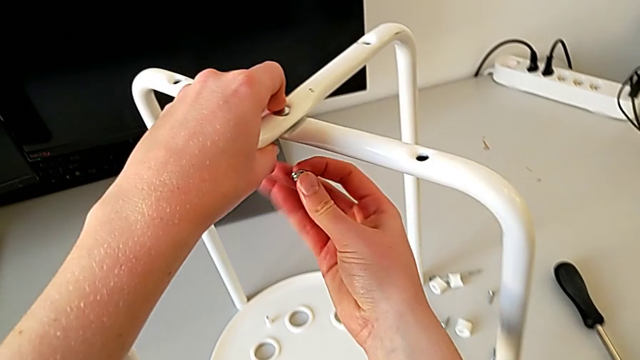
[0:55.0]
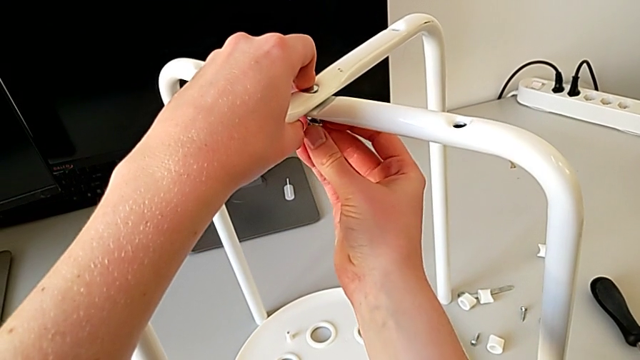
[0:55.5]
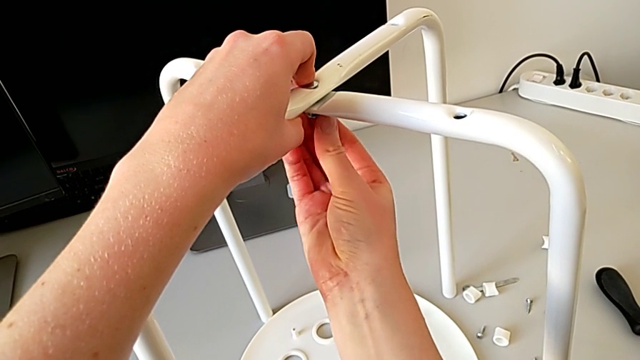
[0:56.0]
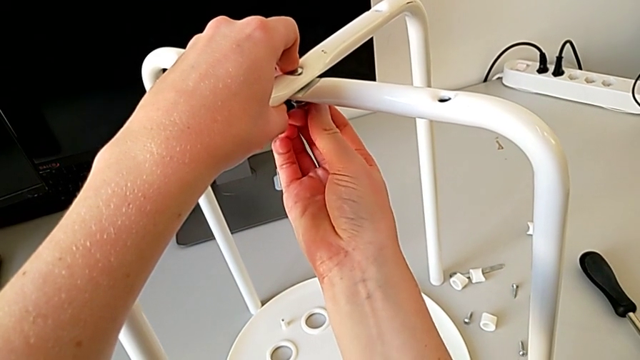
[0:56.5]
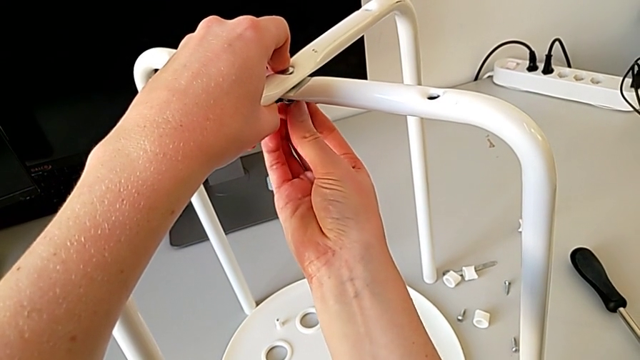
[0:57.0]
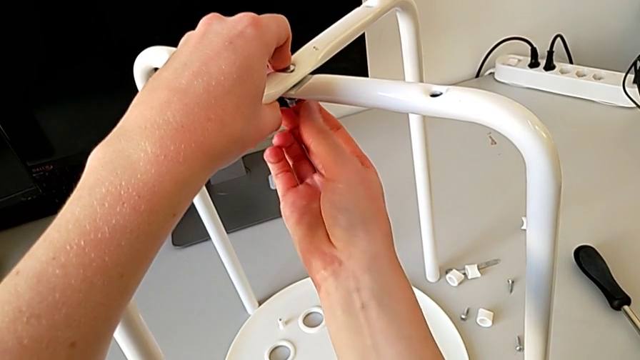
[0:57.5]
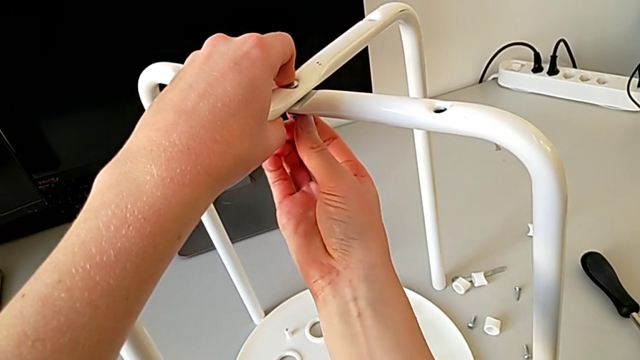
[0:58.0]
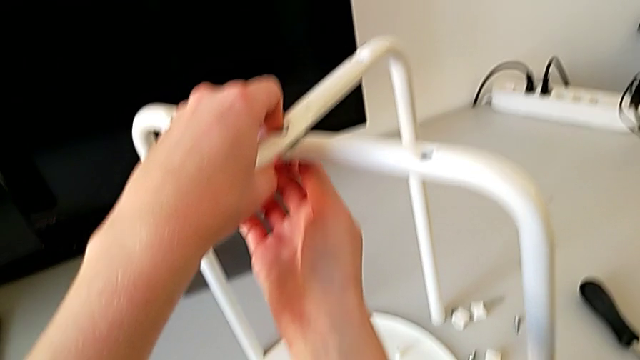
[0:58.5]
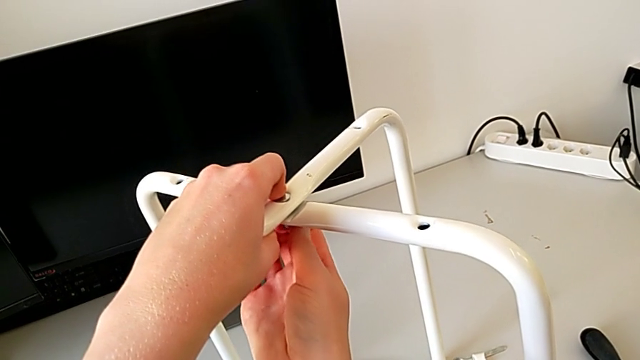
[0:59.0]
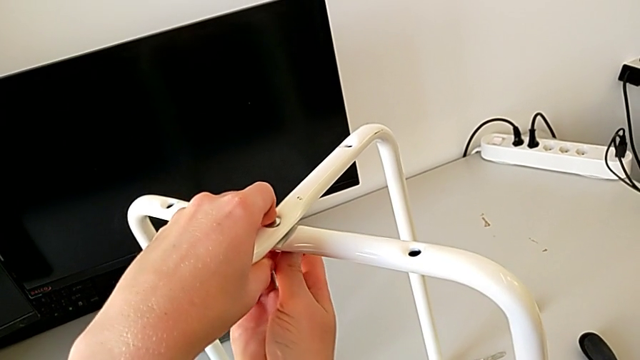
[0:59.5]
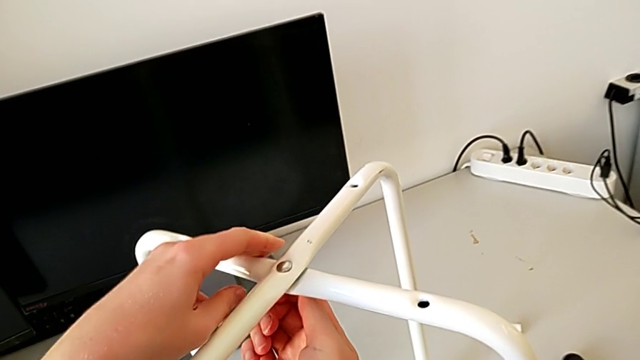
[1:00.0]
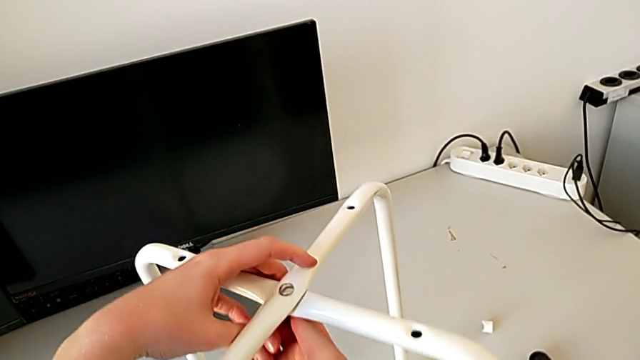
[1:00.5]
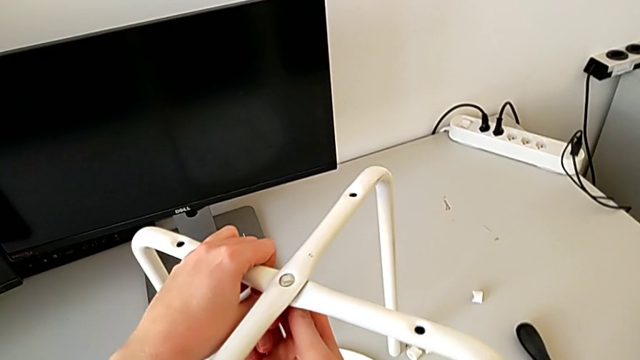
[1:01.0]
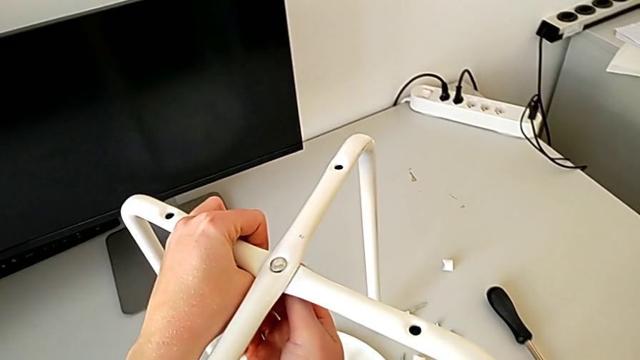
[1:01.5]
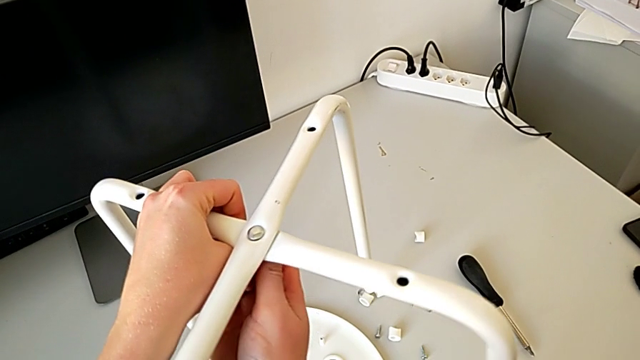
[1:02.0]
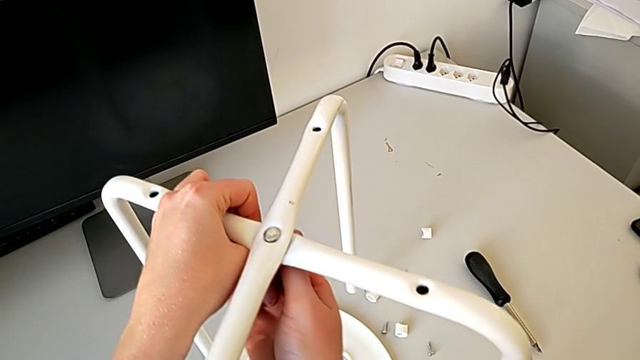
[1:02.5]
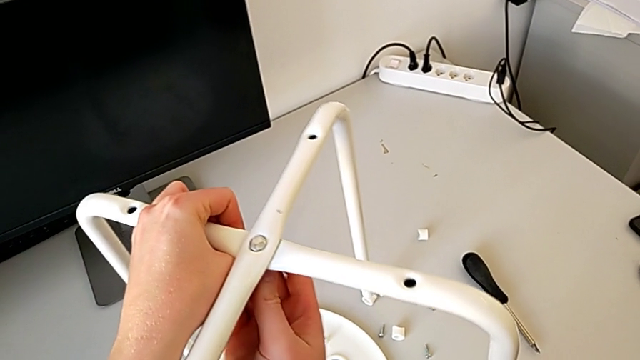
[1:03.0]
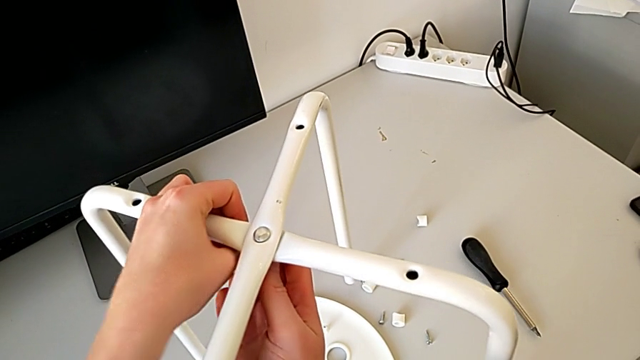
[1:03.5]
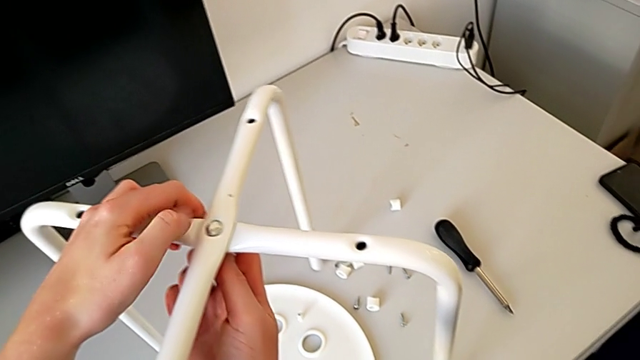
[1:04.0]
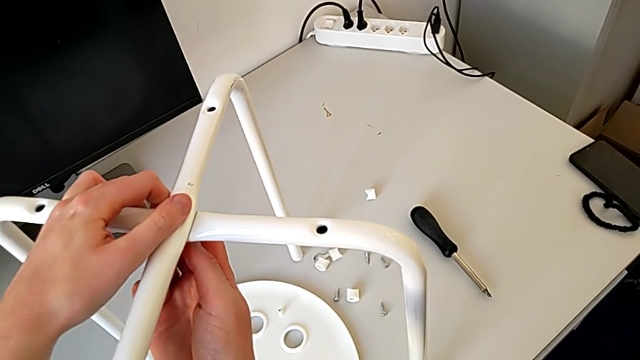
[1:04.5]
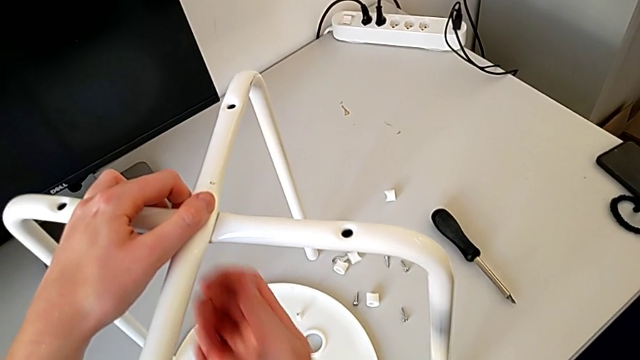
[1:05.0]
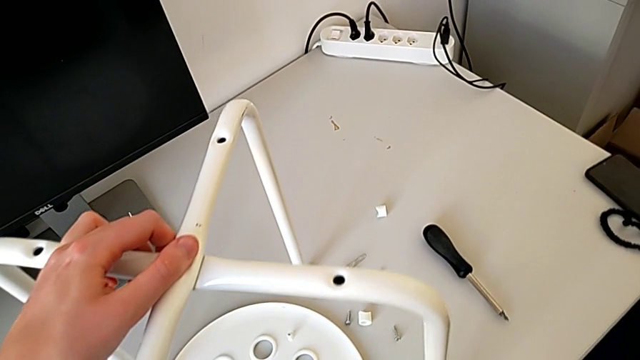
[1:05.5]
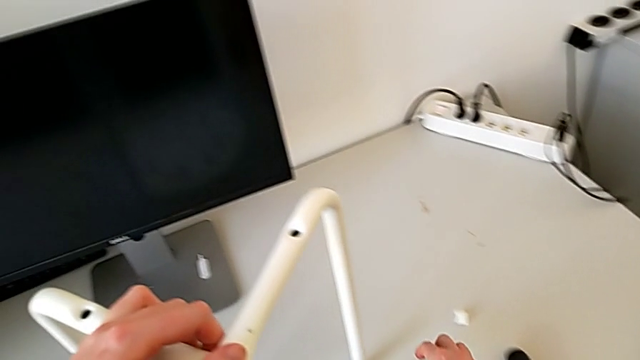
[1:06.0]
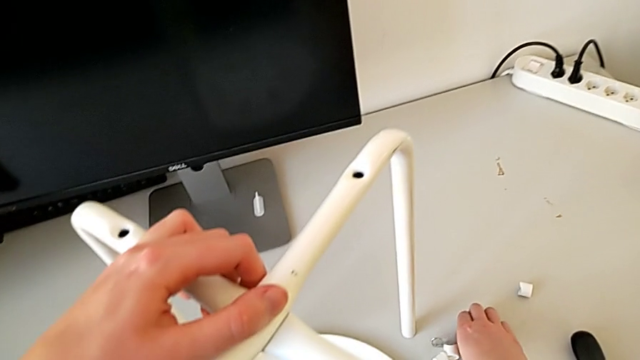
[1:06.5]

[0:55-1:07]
The camera wearer is putting the legs on top of each other. They screw the hex nut and grab the hexagonal wrench.

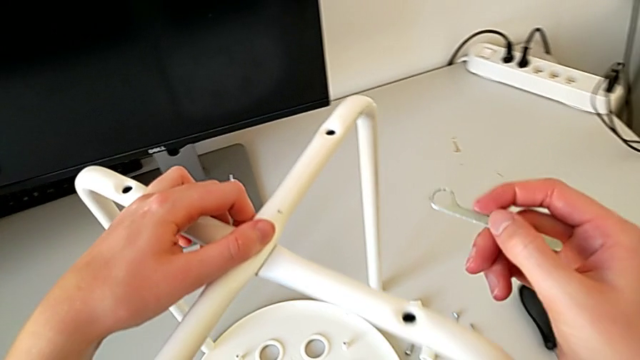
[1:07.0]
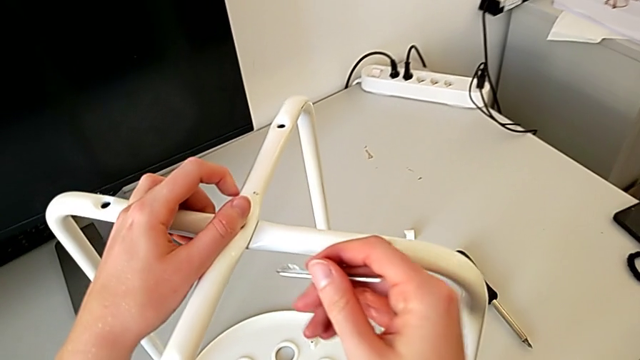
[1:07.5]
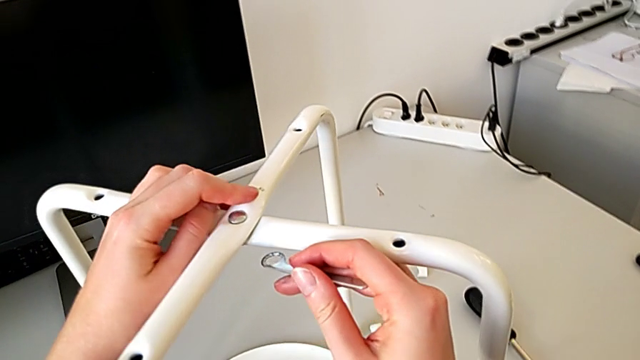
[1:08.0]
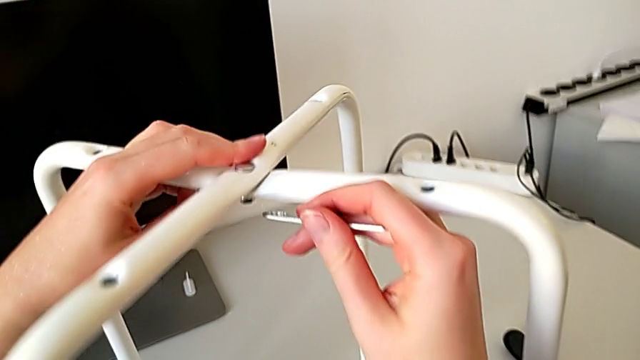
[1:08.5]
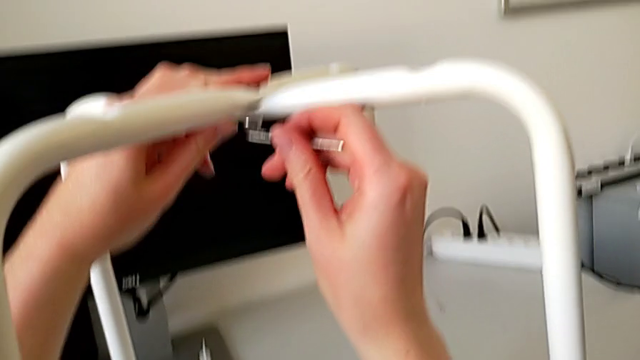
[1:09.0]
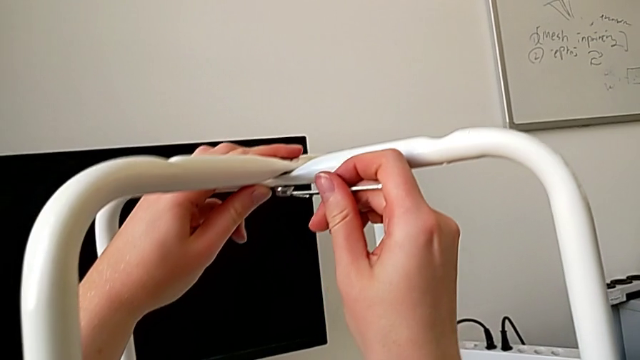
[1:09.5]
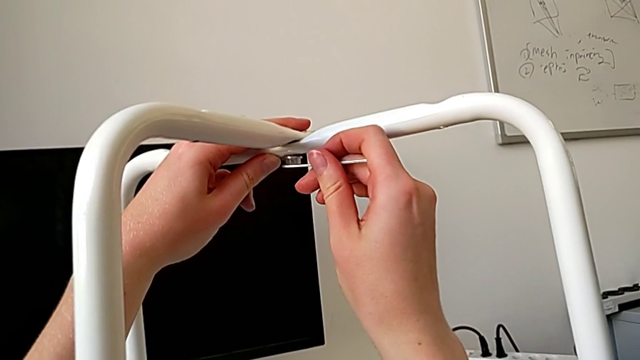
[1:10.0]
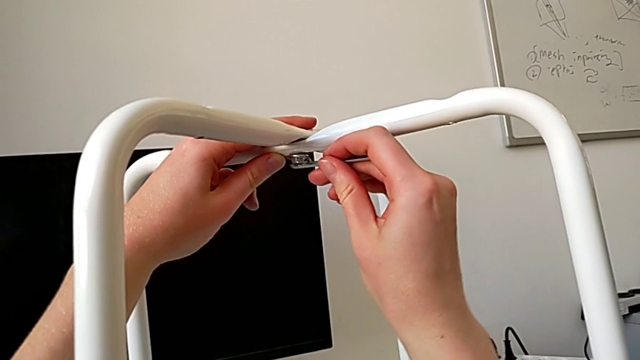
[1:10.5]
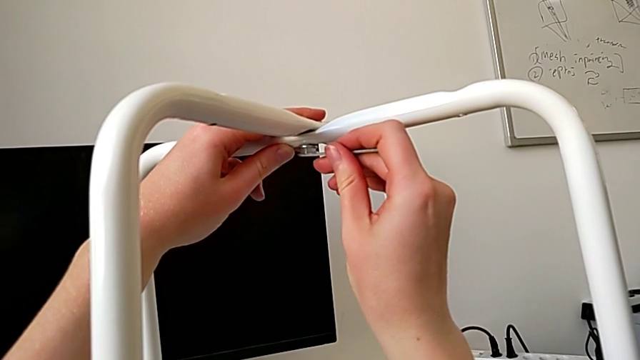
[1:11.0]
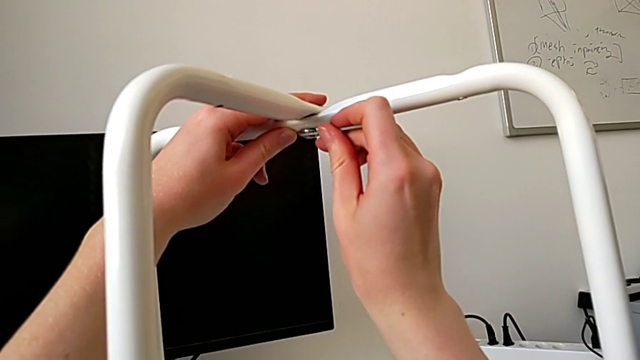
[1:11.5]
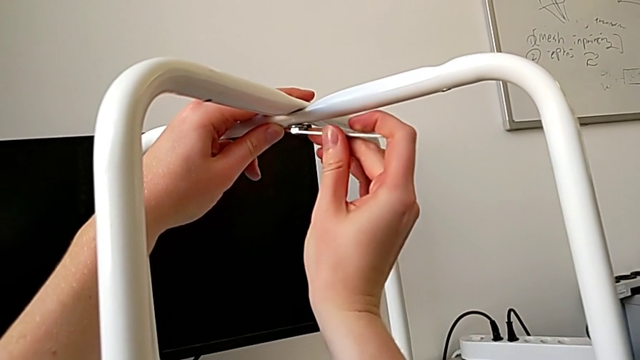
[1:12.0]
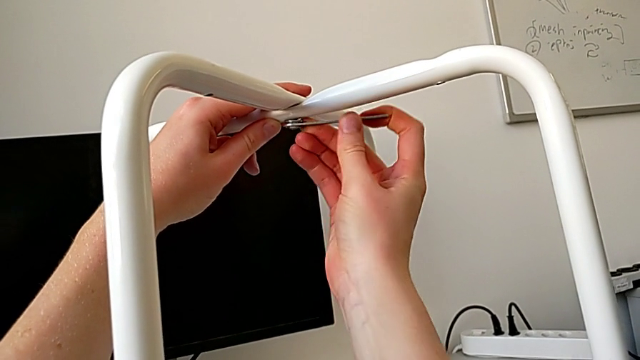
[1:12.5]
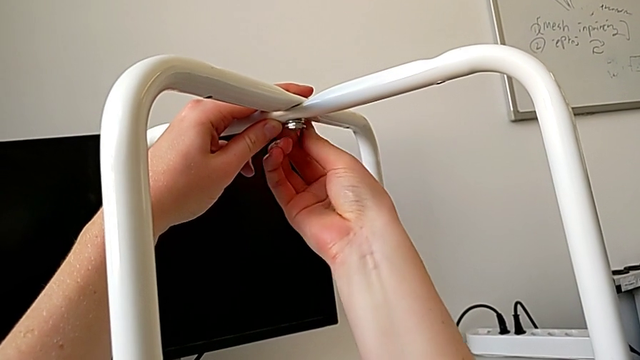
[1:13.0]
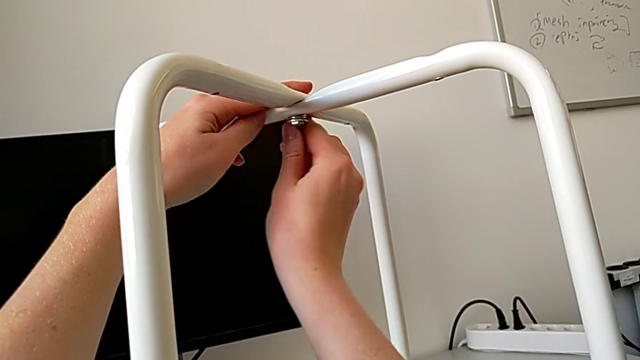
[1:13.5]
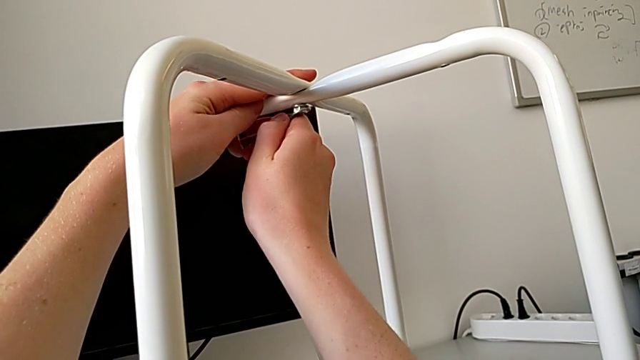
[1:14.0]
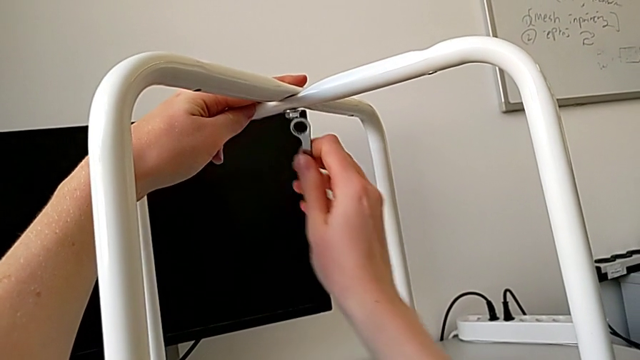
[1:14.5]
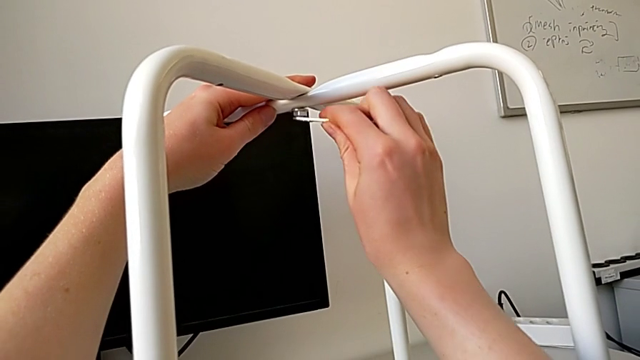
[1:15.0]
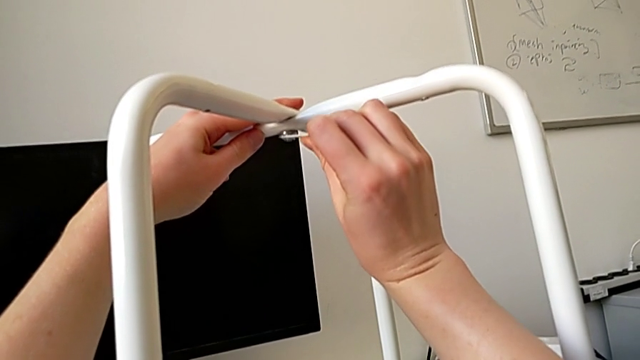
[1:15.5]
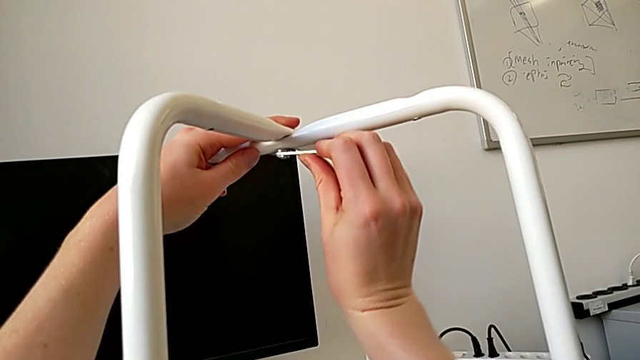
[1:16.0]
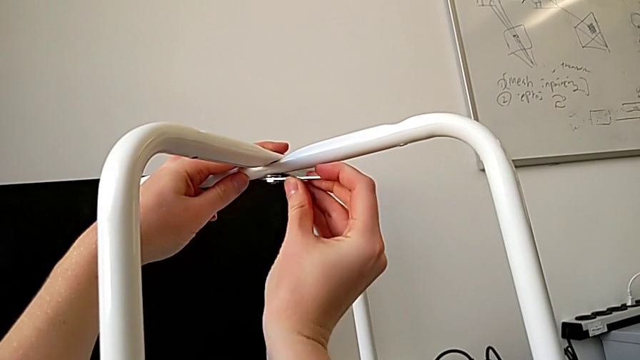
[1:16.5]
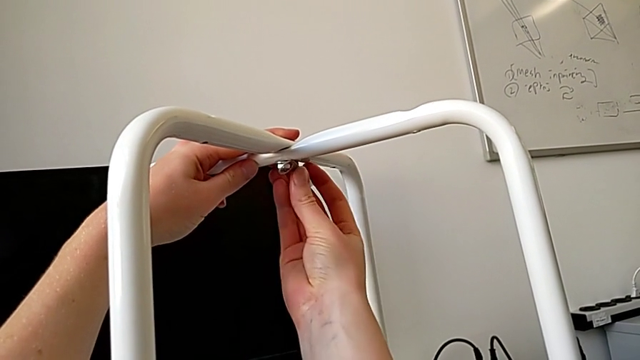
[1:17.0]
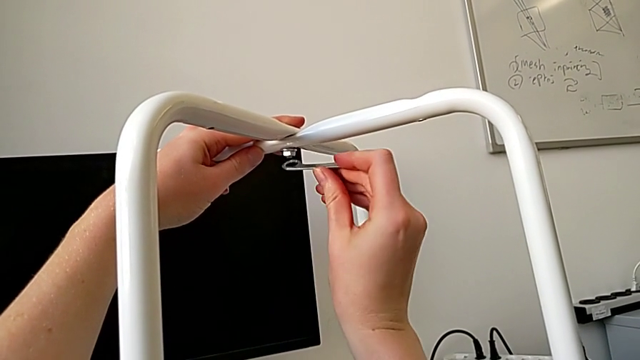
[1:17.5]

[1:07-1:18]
The camera wearer is putting the legs on top of each other. They insert the hexagonal wrench and begin to screw the hex nut.
